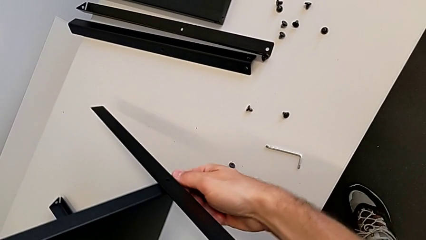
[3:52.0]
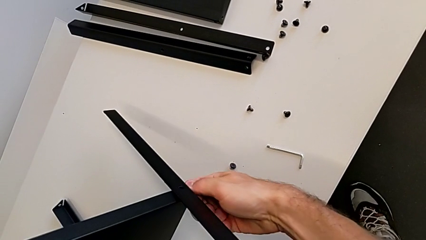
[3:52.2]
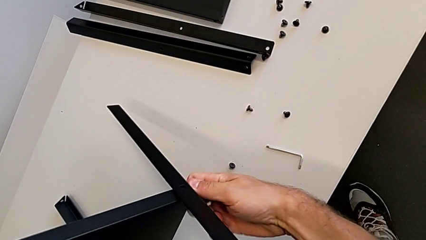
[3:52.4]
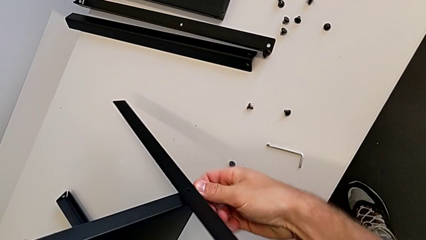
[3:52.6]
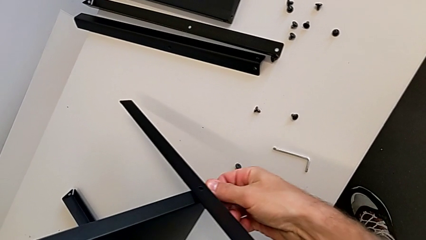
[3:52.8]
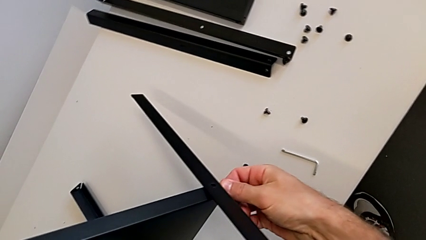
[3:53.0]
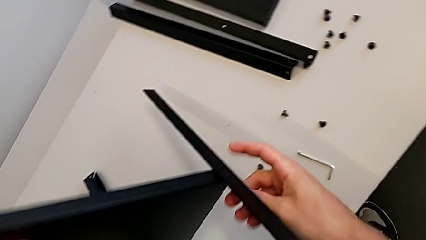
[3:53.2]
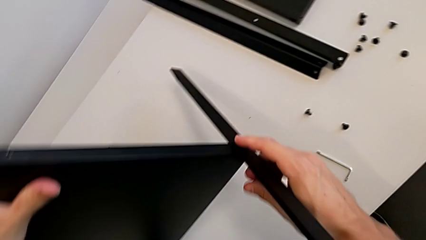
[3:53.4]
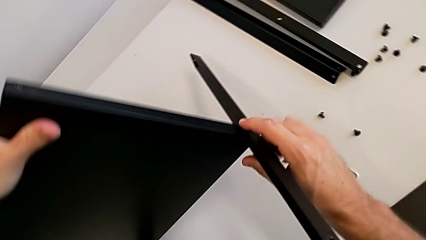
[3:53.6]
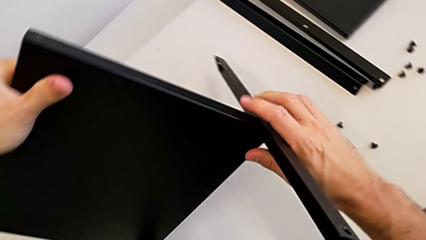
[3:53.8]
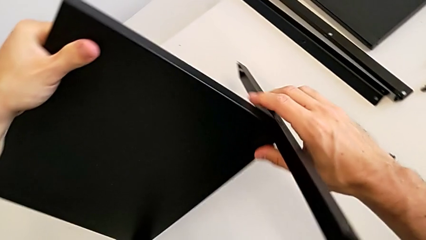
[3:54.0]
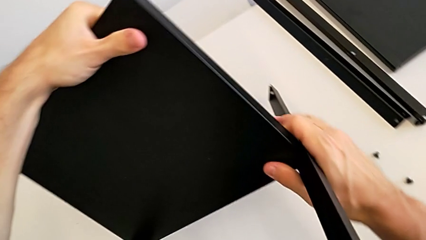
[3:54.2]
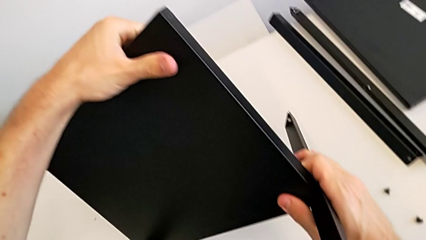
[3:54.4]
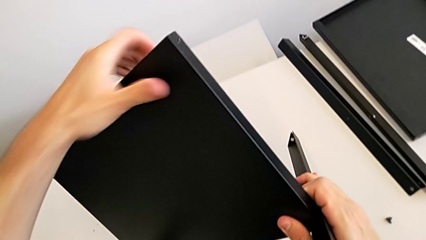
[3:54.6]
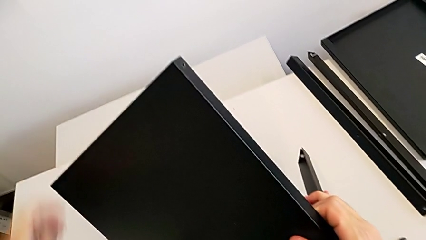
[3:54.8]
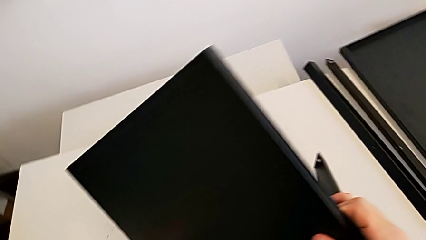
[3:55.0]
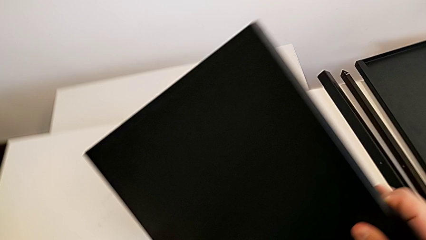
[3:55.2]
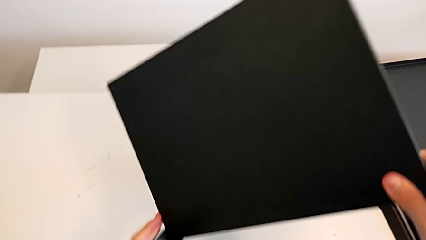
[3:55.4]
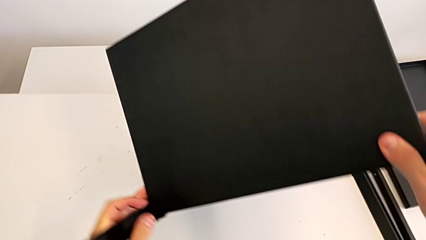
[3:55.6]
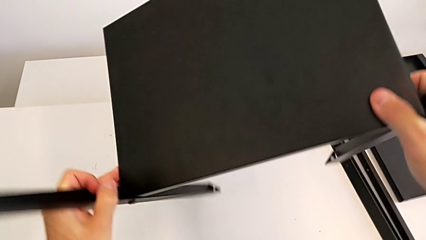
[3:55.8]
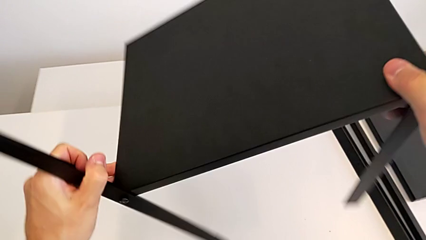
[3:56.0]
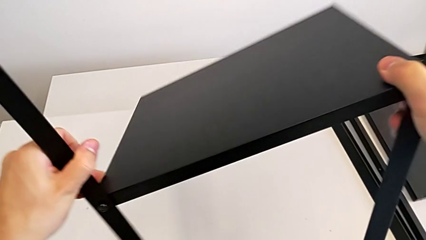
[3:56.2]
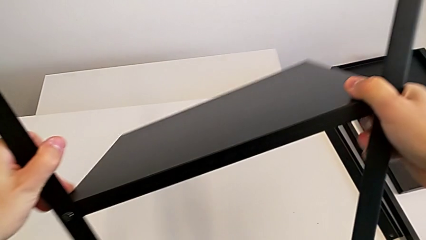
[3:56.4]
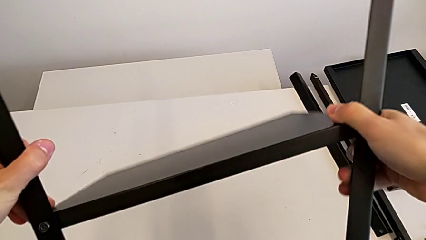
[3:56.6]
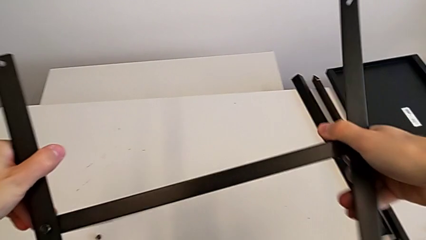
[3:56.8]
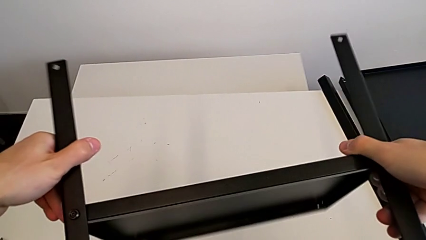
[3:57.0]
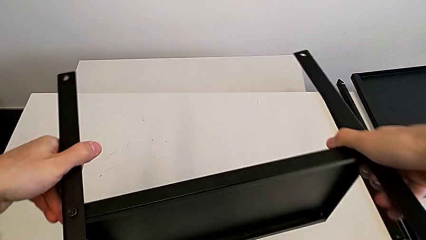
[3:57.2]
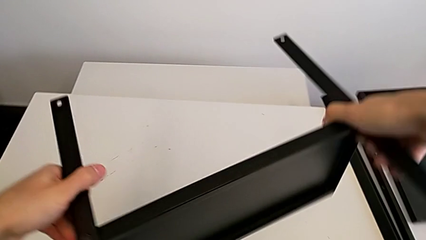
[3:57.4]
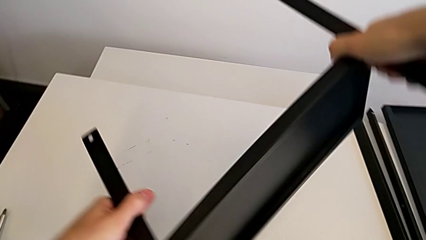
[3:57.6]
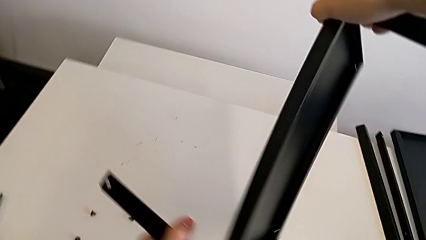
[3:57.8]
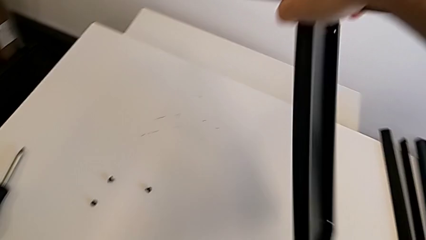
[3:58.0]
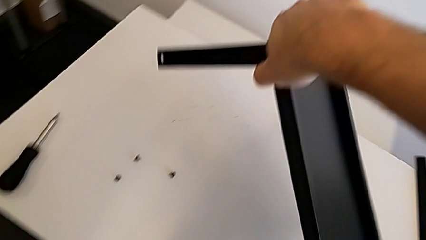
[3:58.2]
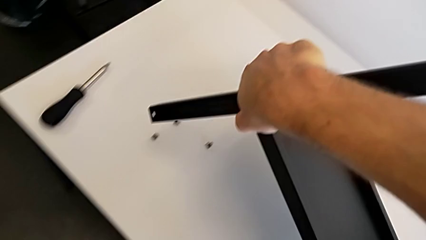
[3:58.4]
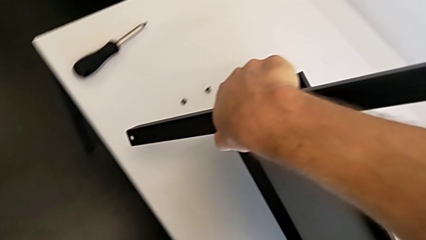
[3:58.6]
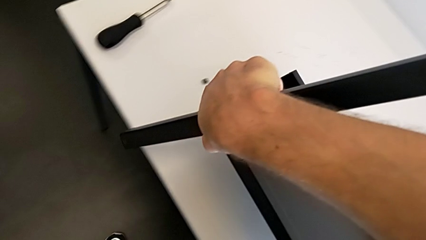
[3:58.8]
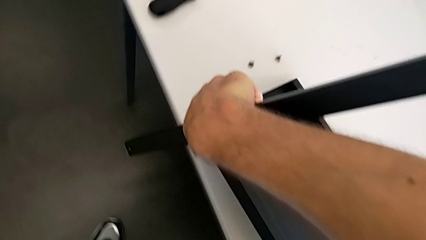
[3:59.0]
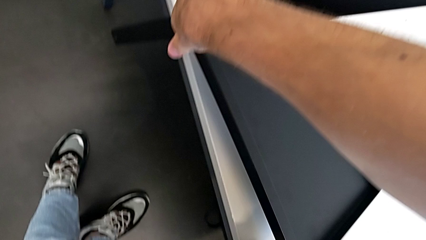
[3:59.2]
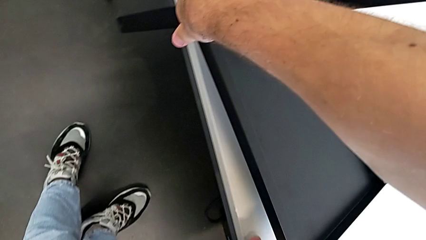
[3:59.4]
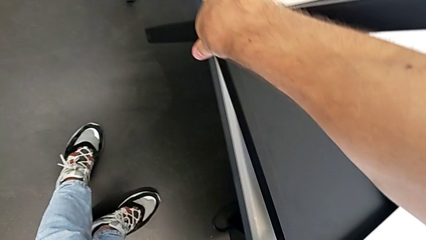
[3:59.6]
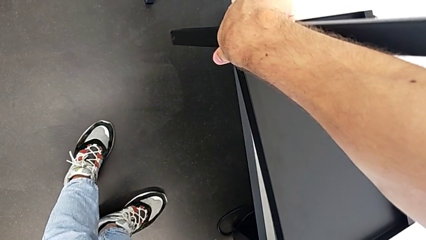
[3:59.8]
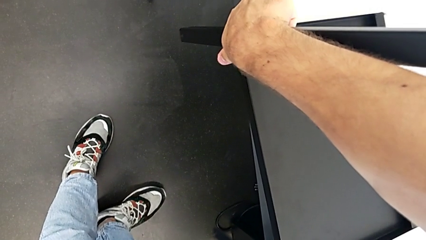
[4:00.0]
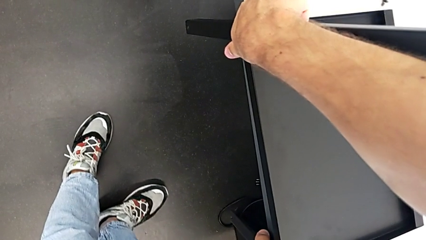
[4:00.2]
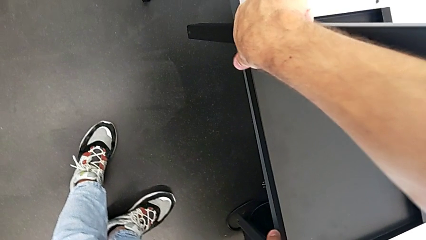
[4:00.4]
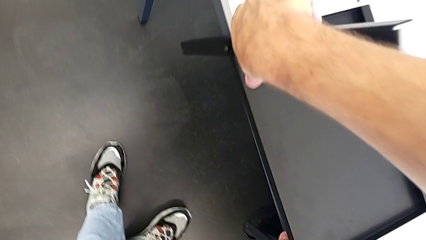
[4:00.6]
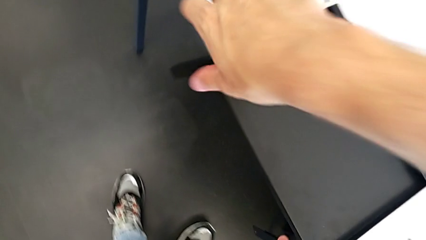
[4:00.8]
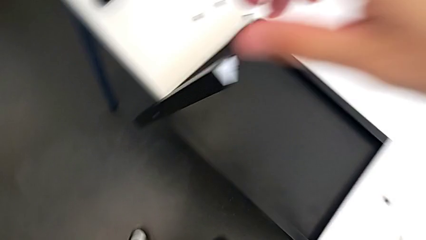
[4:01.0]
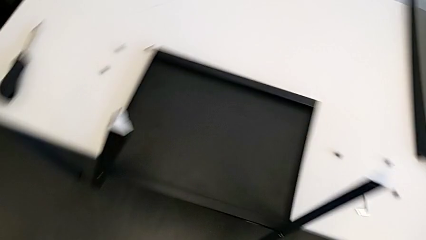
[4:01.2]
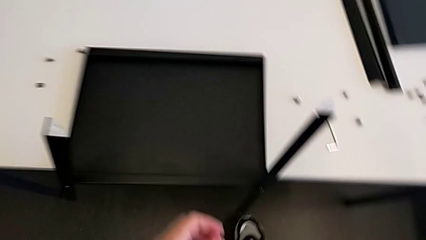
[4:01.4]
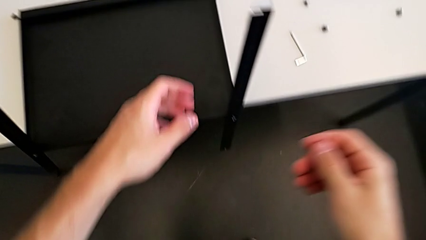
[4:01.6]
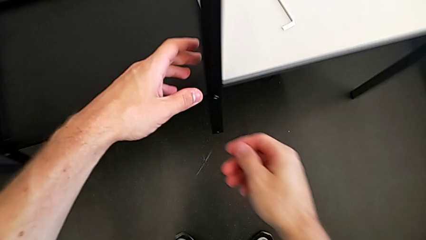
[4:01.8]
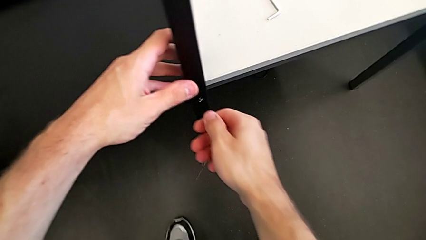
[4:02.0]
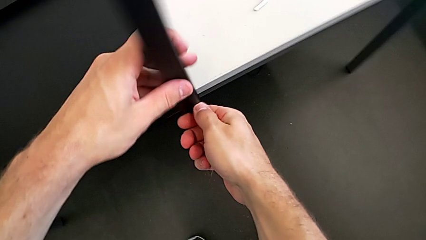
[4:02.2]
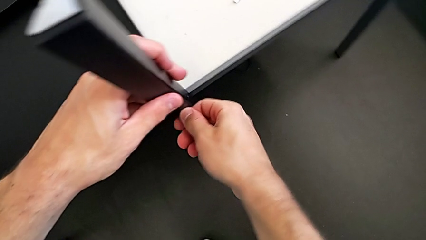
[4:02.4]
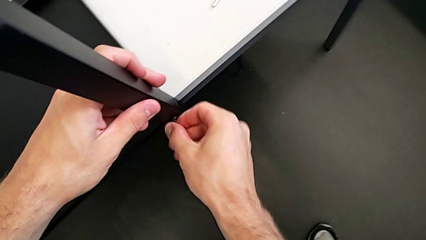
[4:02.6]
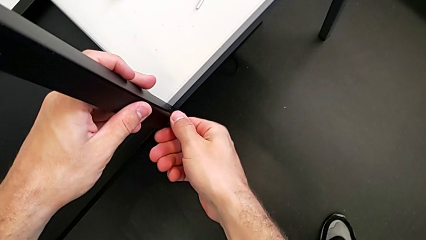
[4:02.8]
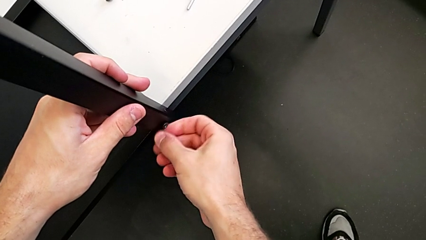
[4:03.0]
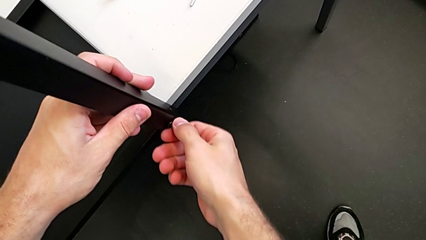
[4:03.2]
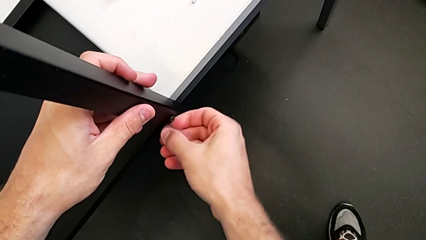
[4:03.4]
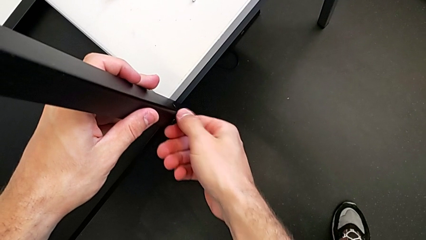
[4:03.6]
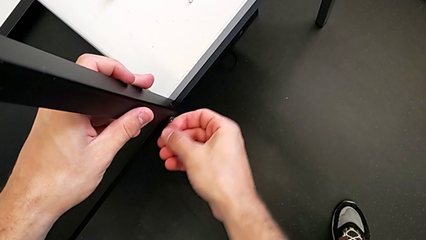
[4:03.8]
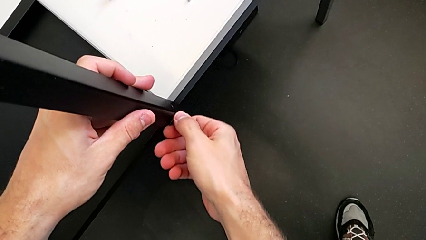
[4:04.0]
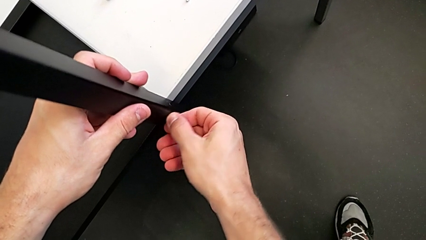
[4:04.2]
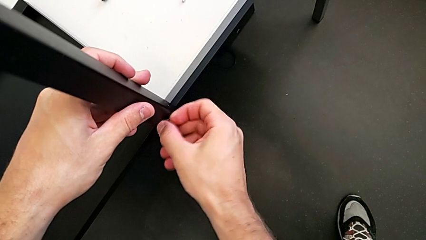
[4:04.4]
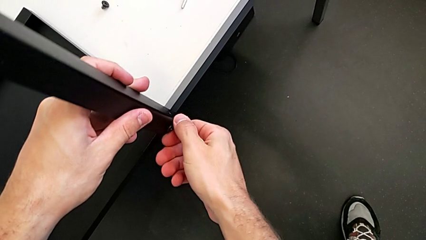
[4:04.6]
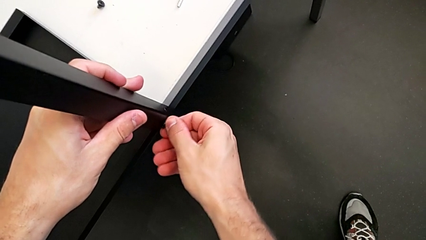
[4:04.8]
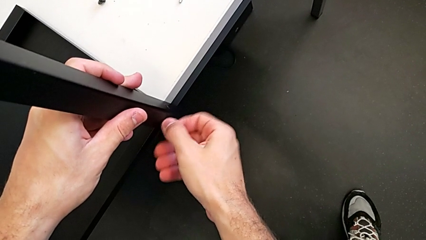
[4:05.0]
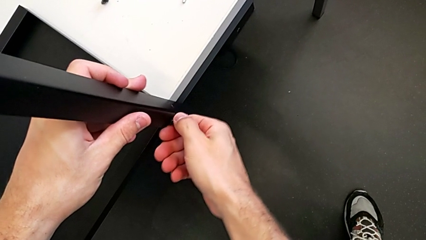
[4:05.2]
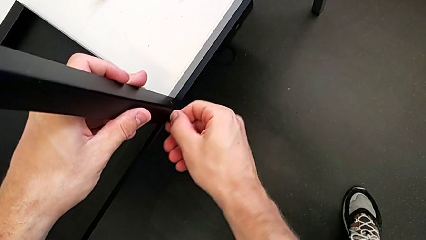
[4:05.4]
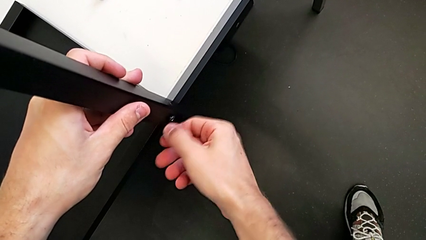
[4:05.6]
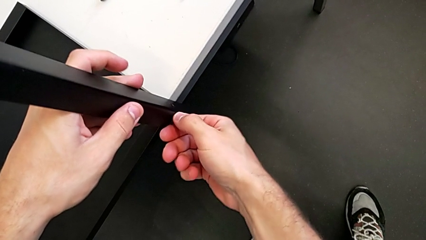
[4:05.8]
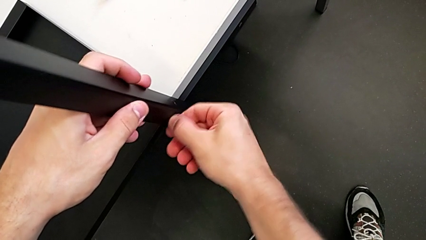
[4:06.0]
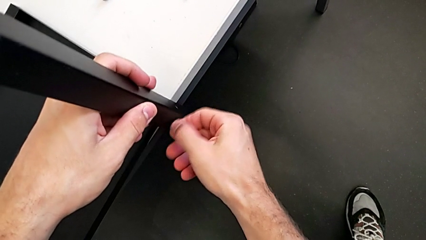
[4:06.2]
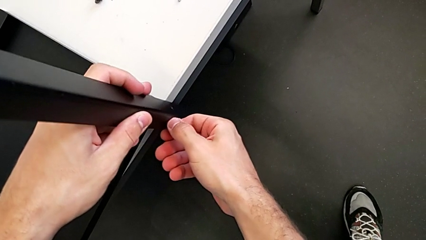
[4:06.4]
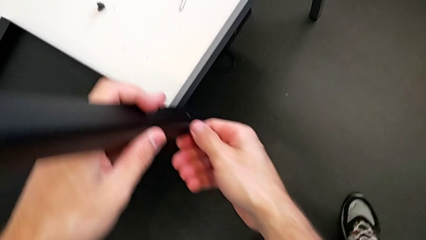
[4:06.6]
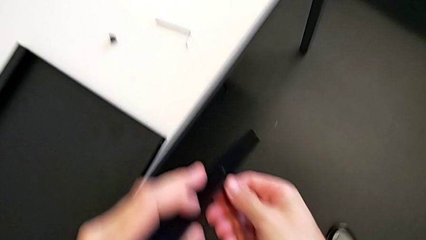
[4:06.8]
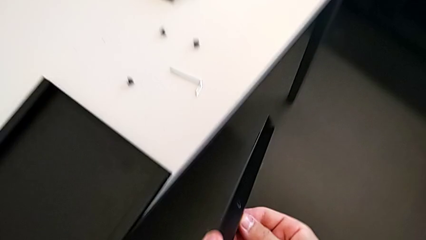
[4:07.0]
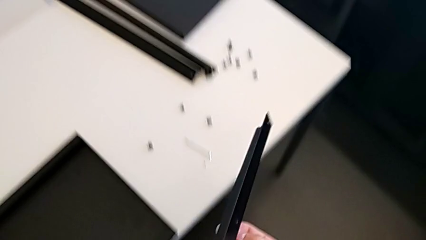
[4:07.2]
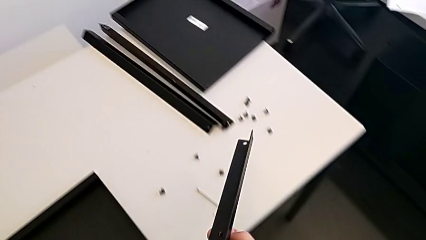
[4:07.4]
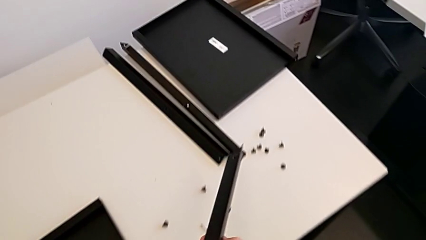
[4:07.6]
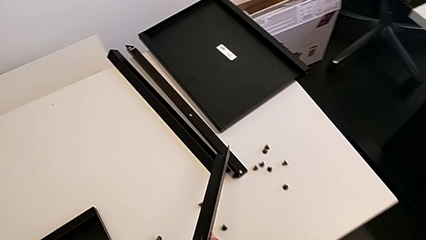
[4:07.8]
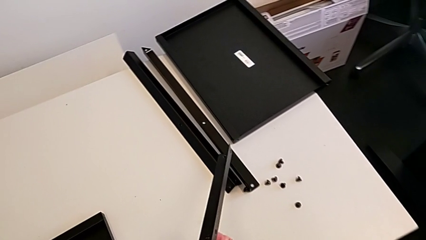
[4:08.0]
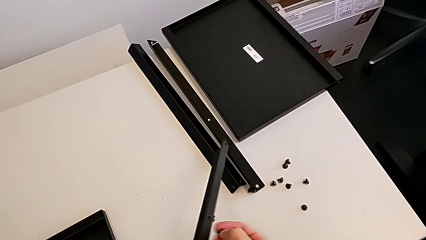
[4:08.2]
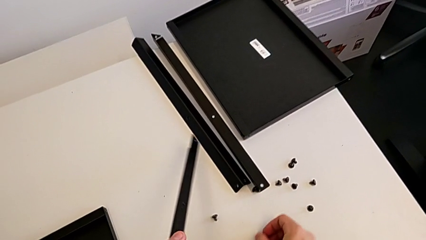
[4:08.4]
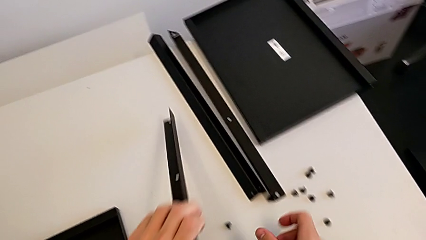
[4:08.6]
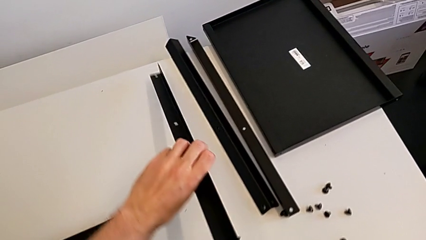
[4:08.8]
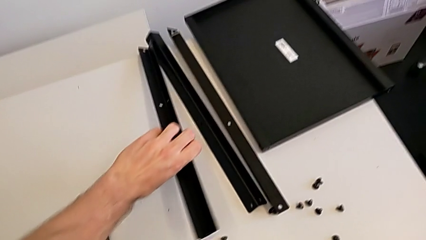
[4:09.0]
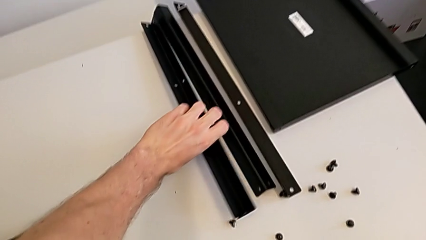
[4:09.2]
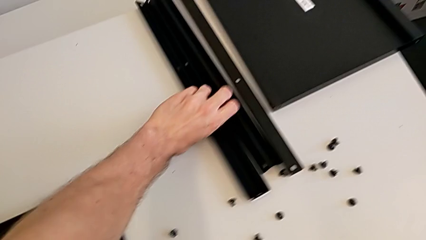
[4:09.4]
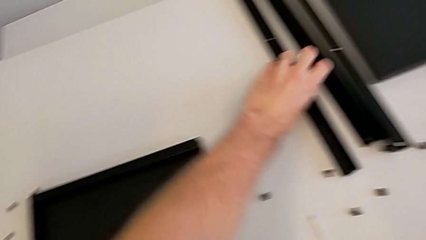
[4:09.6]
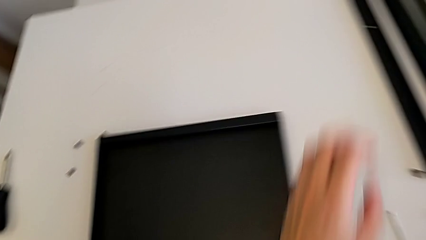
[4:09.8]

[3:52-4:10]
The camera wearer is disassembling the third leg. They unscrew the hex socket head, rotate the nightstand, unscrew the hex socket head, disassemble the leg, unscrew the hex socket head, place the hex socket head and place the leg.
